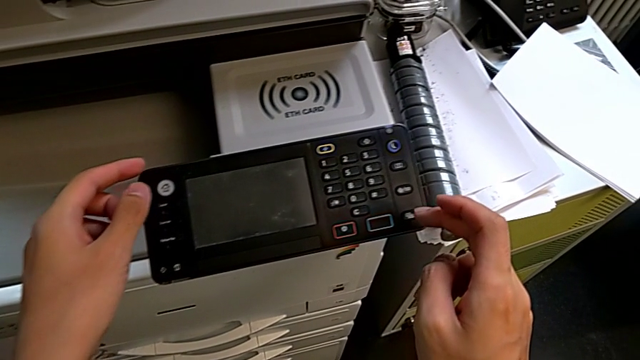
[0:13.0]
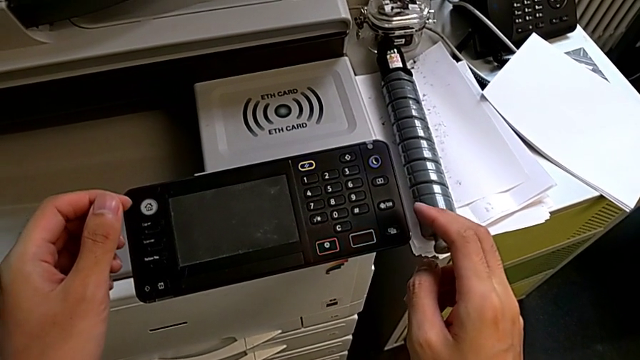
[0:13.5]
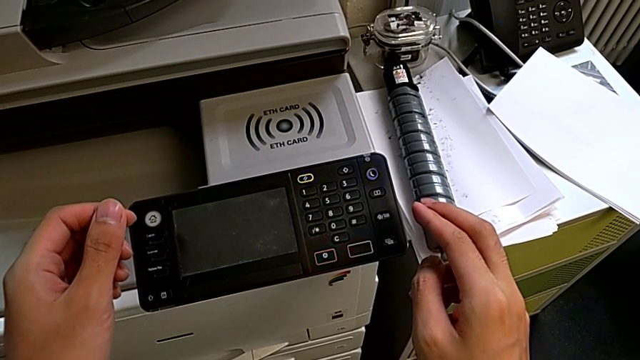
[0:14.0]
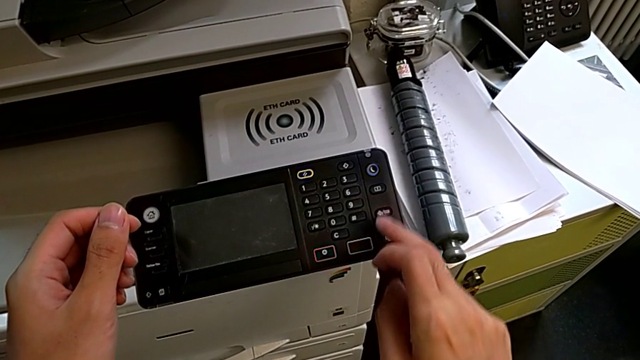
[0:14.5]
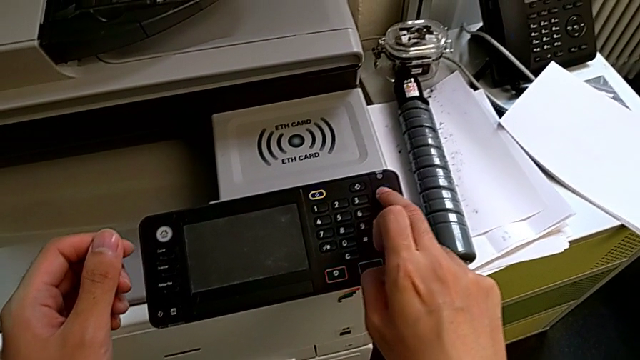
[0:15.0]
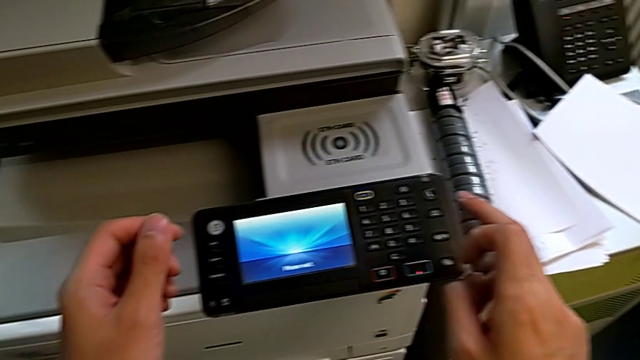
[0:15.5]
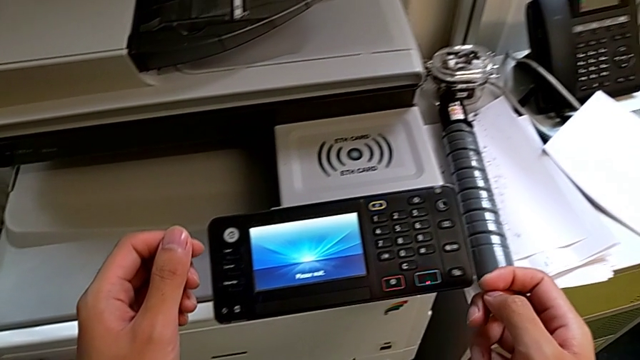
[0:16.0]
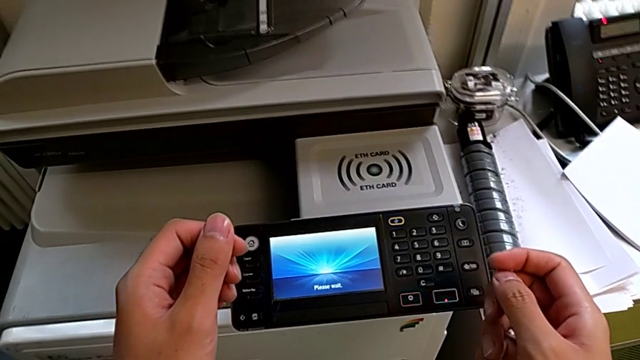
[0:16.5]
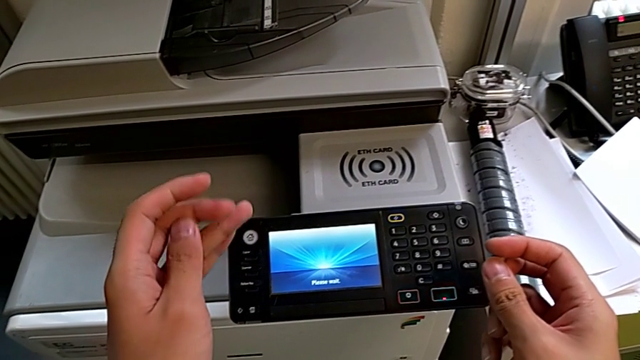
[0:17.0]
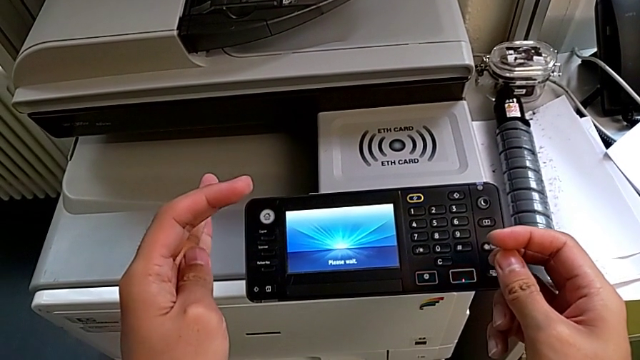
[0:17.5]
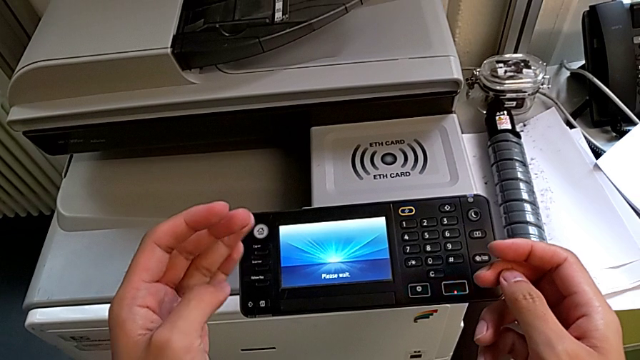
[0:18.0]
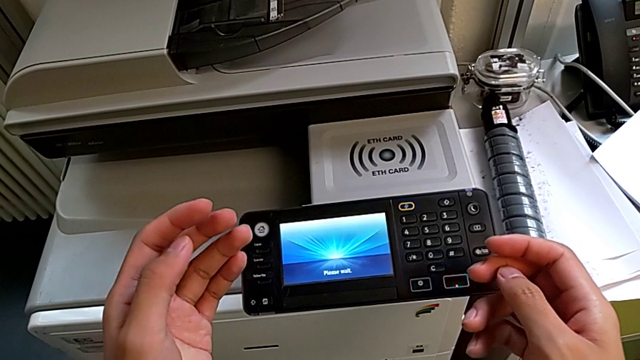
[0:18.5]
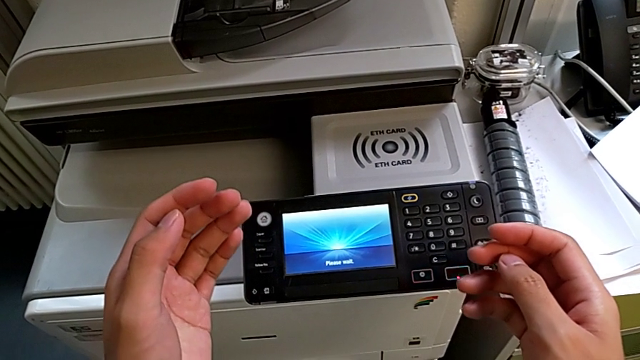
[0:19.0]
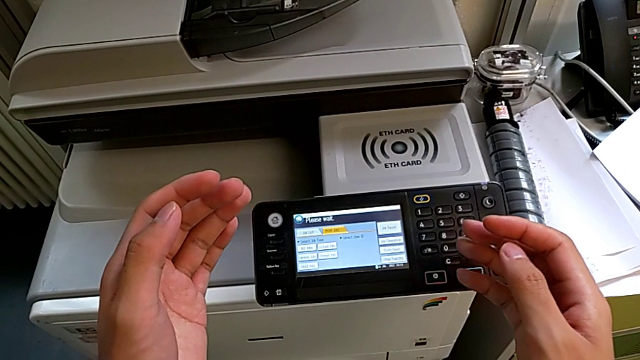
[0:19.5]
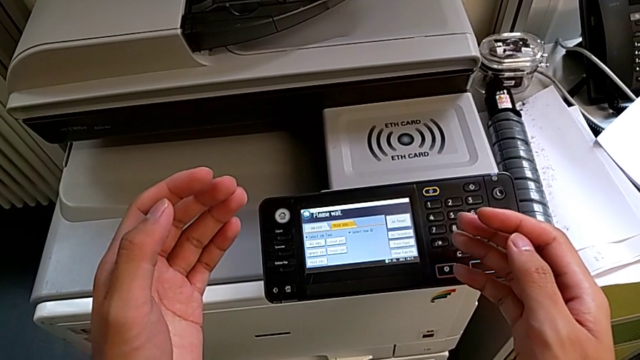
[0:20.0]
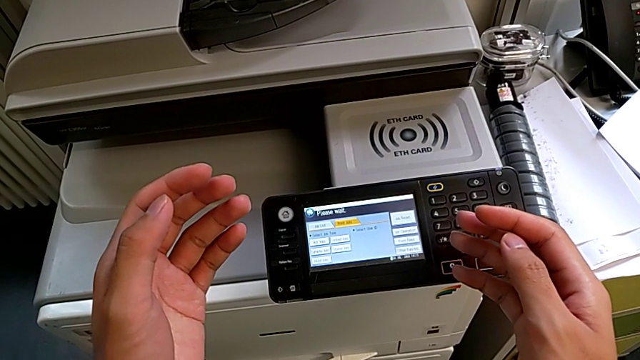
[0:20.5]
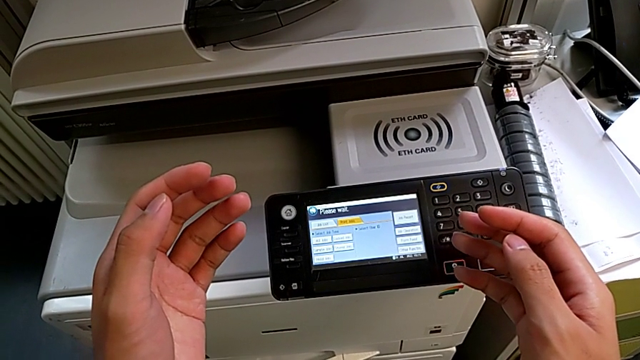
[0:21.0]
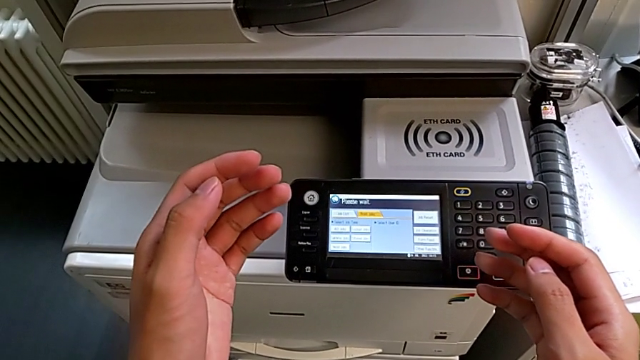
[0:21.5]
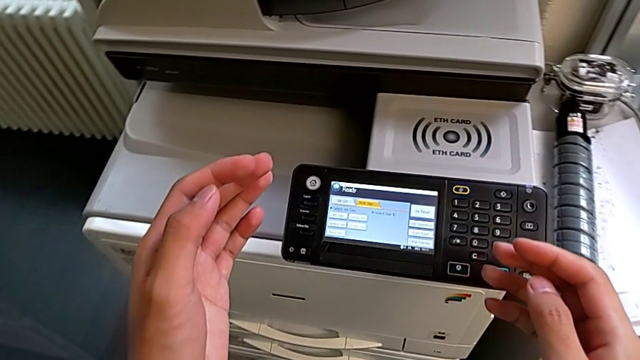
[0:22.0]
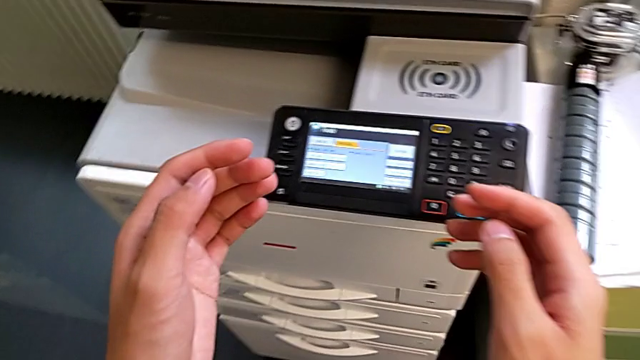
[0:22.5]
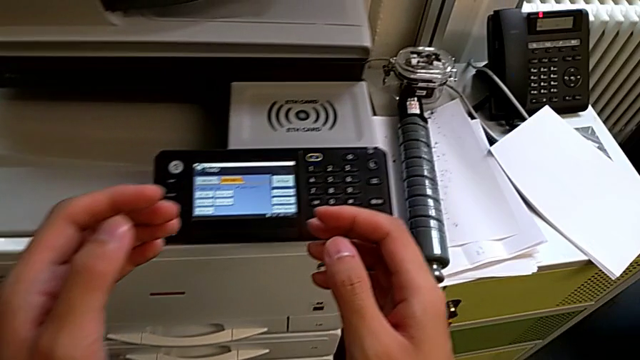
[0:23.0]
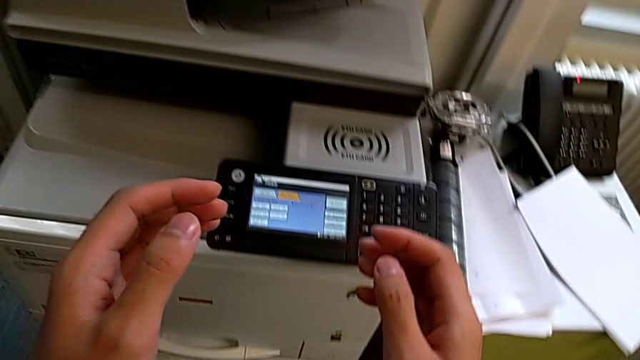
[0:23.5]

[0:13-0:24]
The camera wearer turns on the printer. They approach the printer and press the blue button.

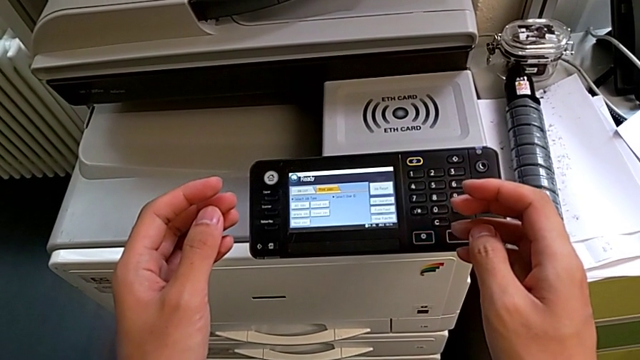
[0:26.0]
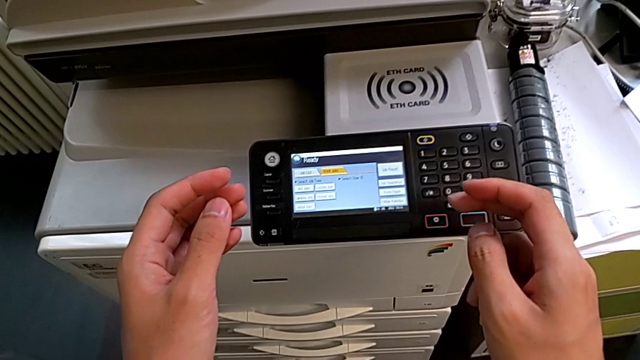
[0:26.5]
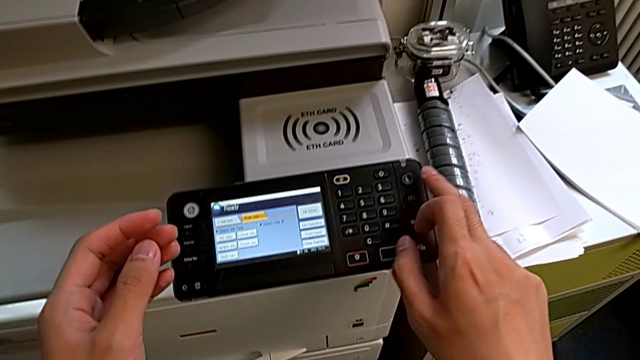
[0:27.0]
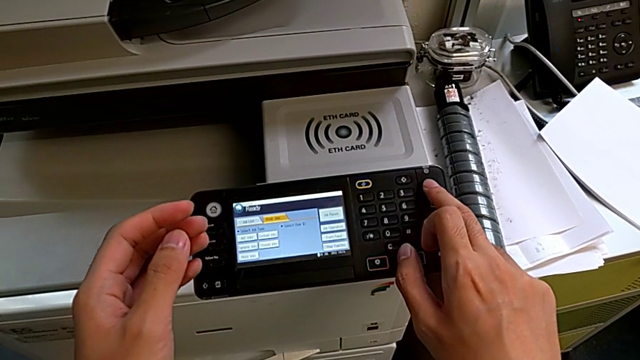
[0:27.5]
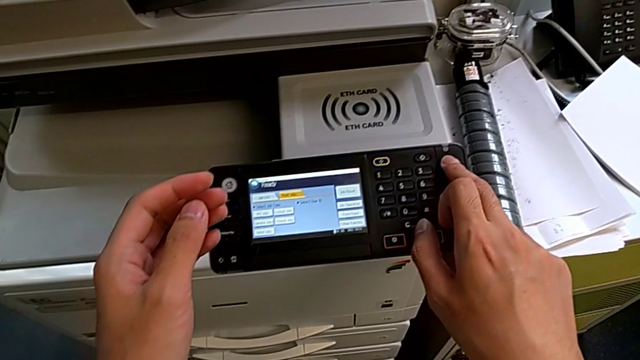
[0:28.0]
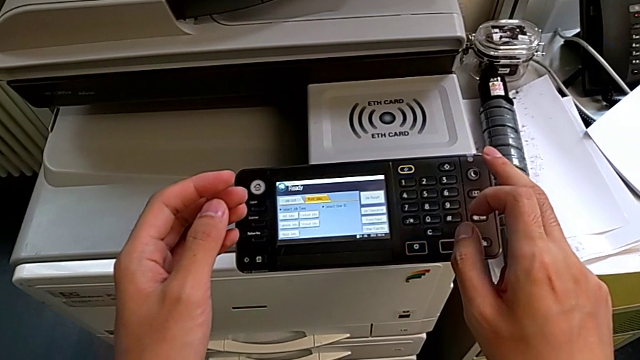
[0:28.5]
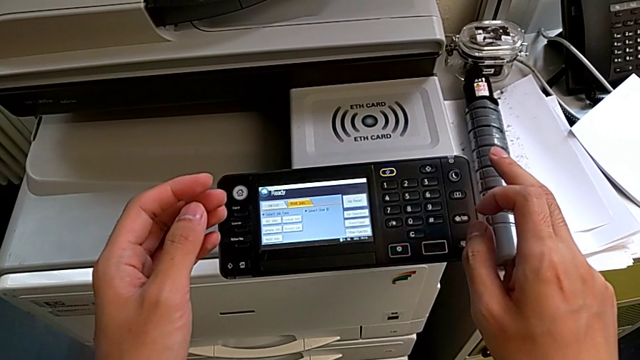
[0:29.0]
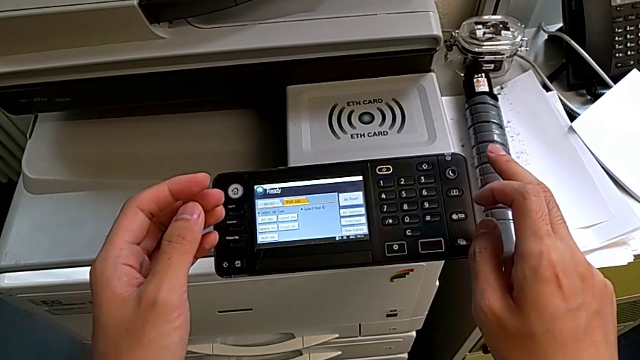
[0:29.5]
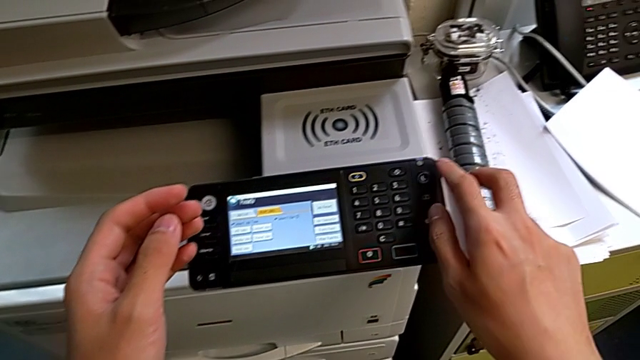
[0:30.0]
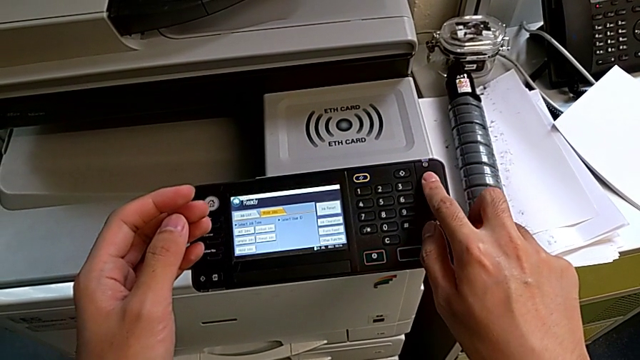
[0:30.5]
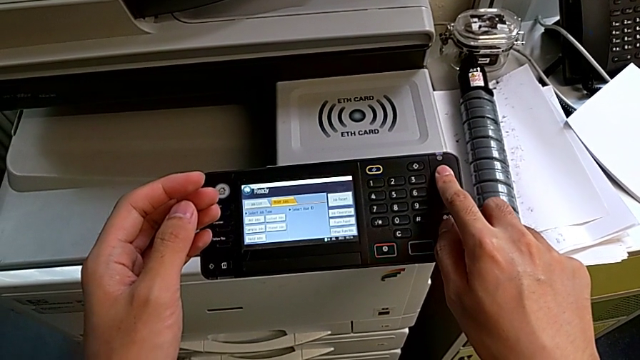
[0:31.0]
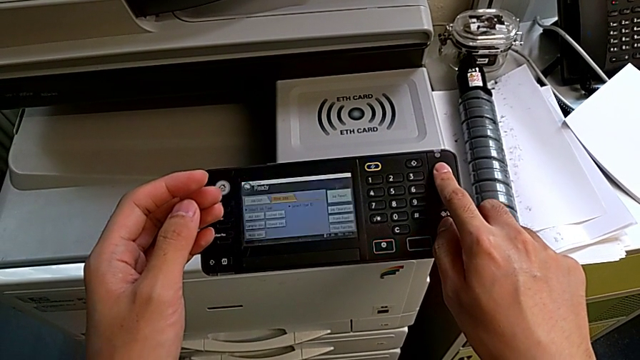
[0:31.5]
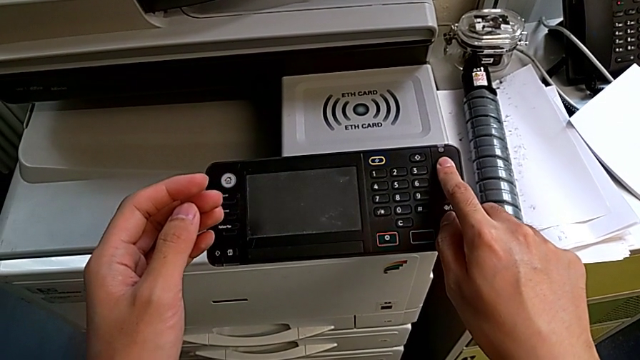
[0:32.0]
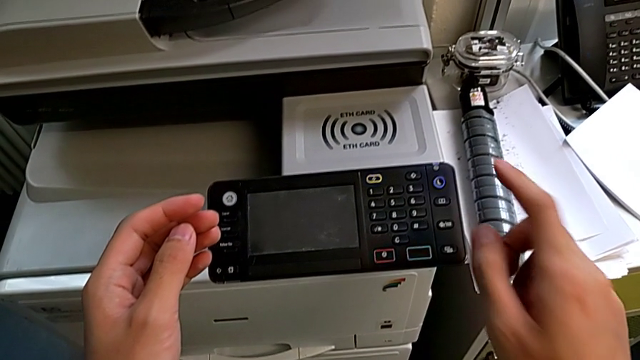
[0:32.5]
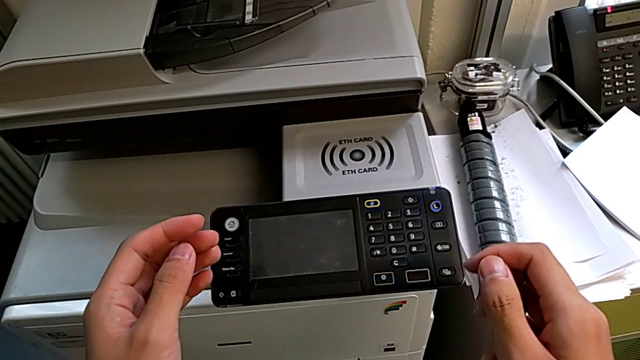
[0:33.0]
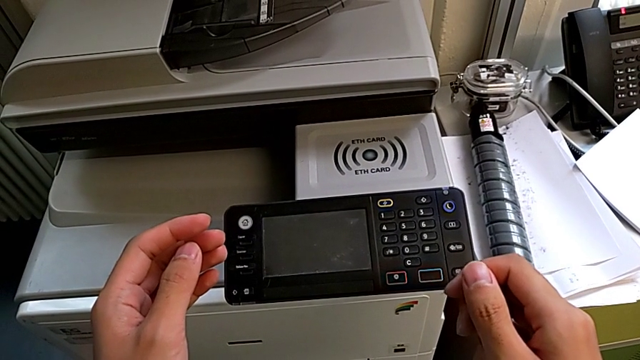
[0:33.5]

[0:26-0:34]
The camera wearer turns off the printer. They wrongly press the blue button, pressing it for less than three seconds. They approach the blue button and press it.

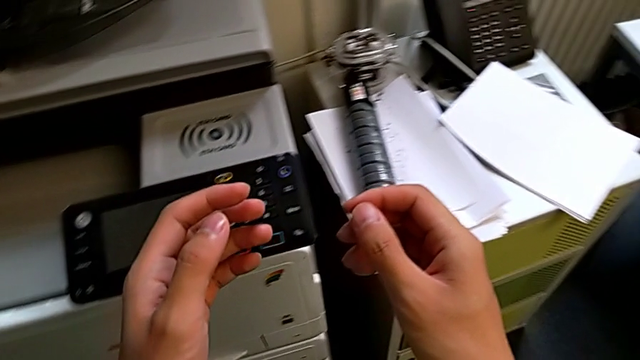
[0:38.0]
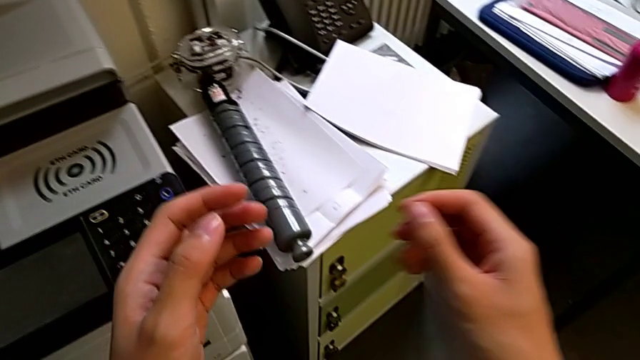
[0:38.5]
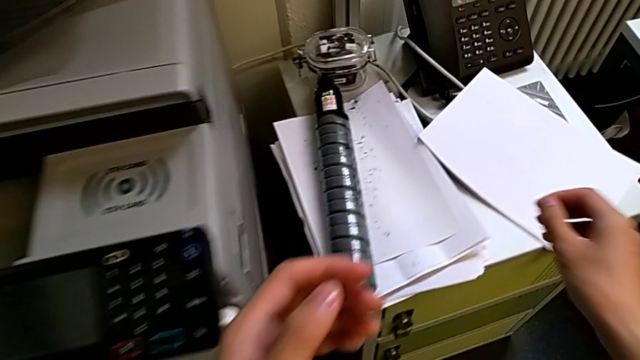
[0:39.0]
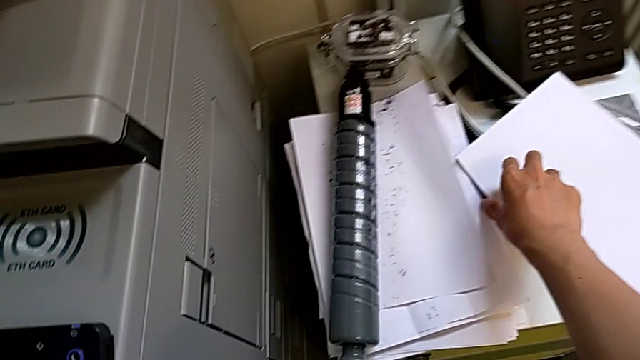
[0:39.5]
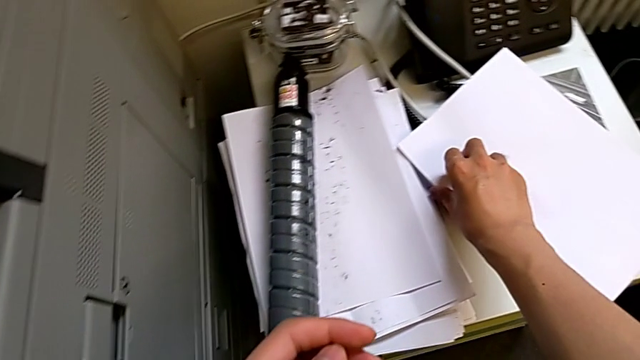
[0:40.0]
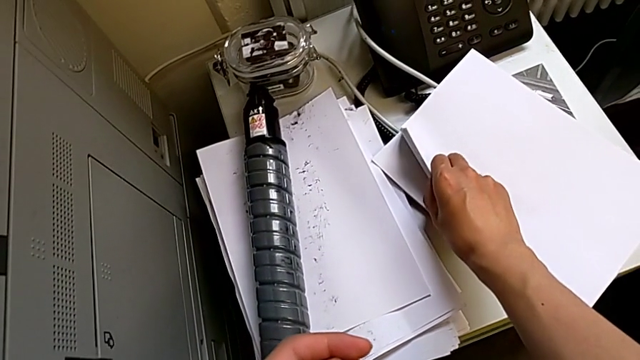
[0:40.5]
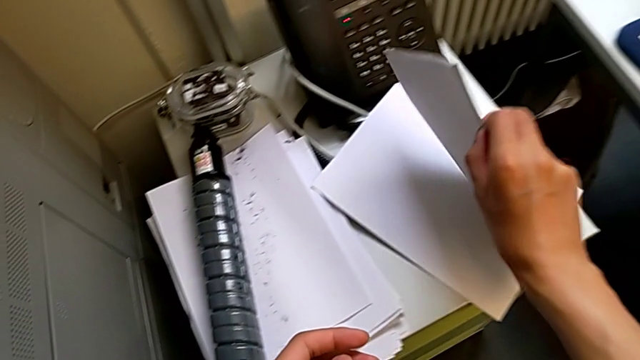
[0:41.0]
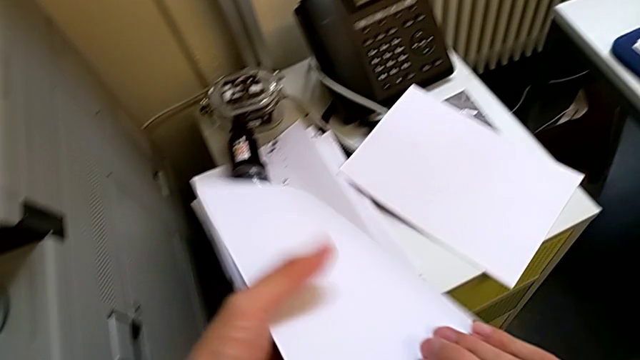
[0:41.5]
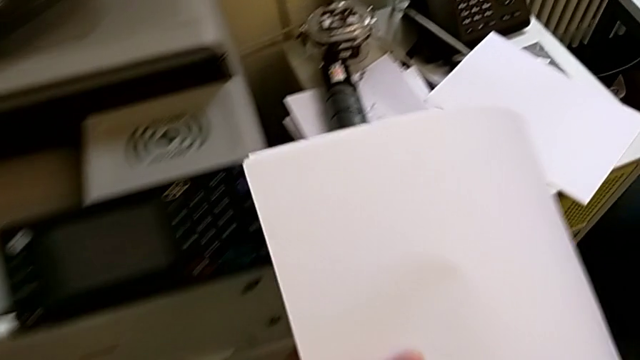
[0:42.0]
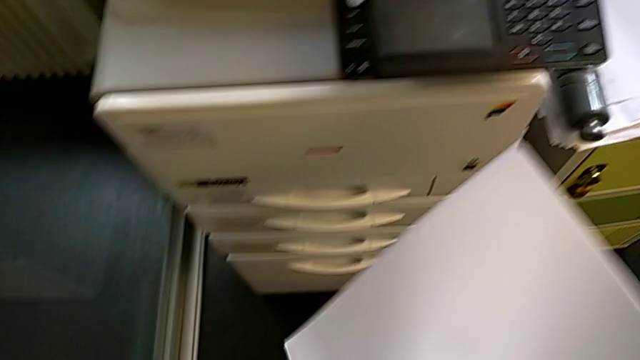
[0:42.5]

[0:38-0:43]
The camera wearer is loading a paper stack into the paper tray. They approach the paper stack, grab it and hold it.
